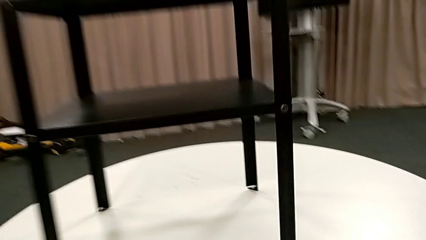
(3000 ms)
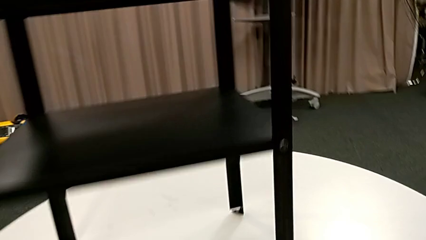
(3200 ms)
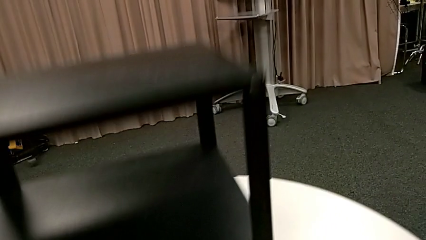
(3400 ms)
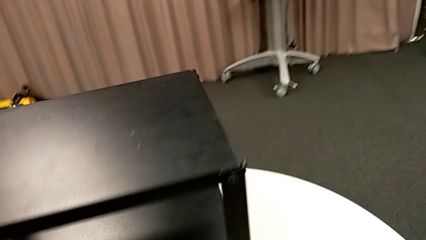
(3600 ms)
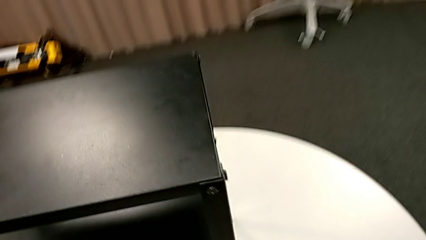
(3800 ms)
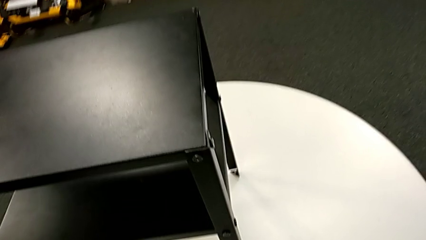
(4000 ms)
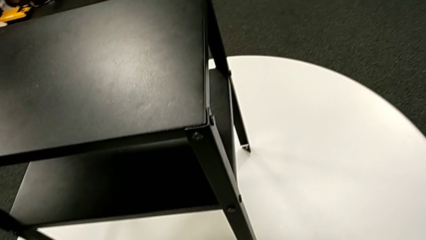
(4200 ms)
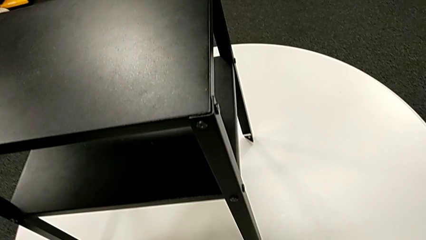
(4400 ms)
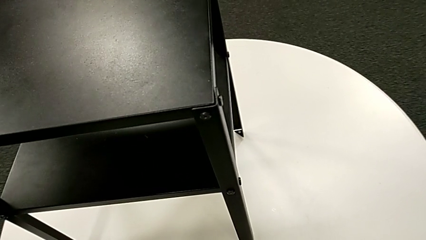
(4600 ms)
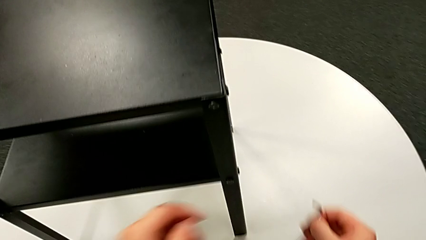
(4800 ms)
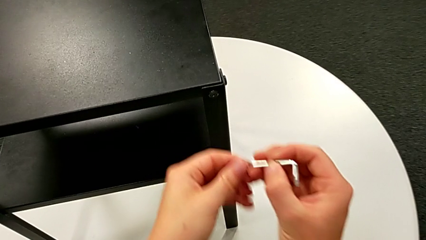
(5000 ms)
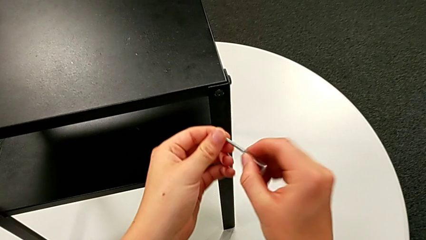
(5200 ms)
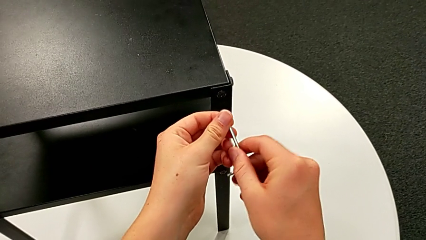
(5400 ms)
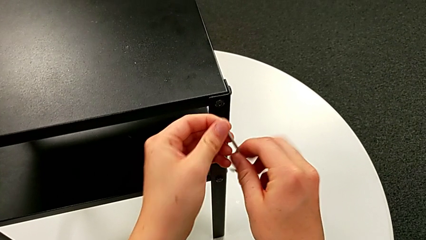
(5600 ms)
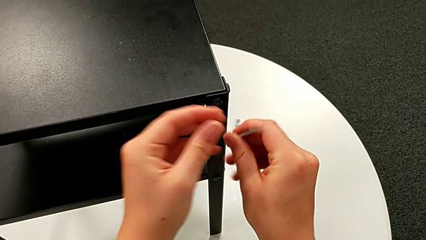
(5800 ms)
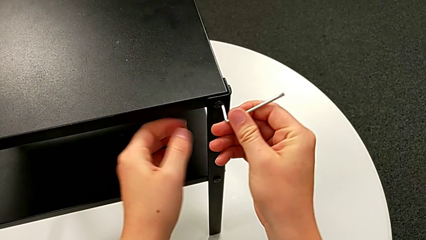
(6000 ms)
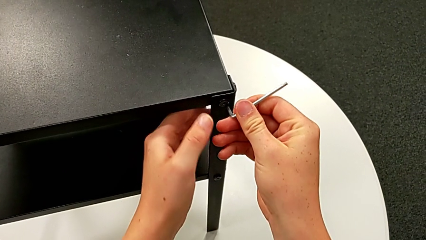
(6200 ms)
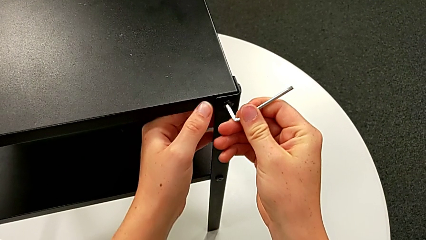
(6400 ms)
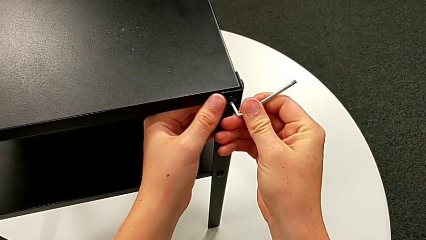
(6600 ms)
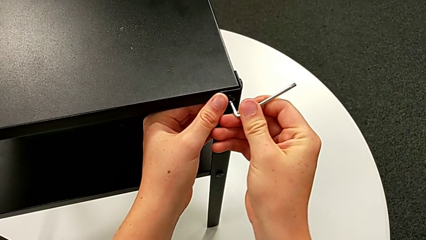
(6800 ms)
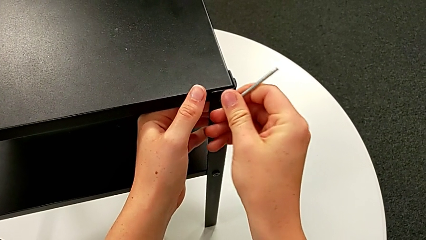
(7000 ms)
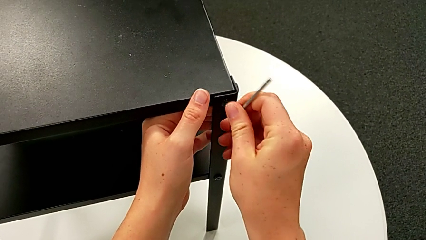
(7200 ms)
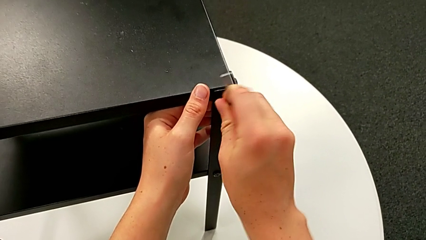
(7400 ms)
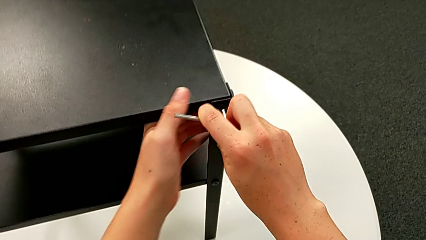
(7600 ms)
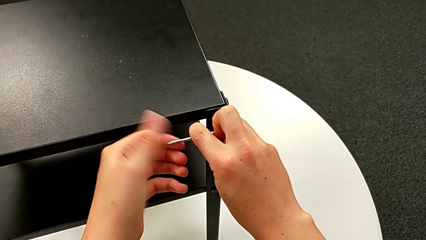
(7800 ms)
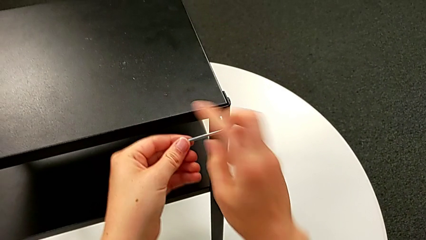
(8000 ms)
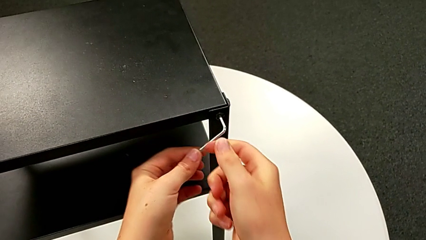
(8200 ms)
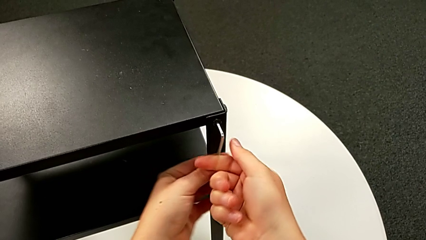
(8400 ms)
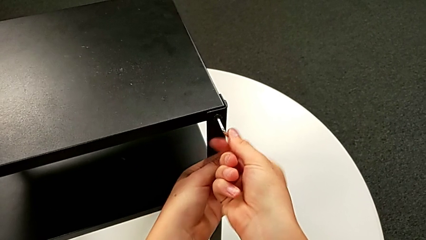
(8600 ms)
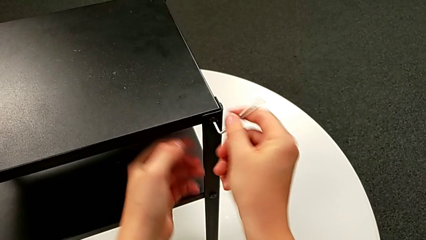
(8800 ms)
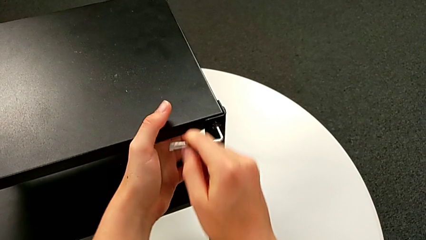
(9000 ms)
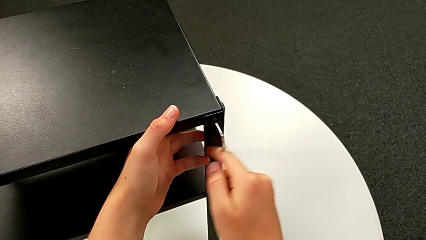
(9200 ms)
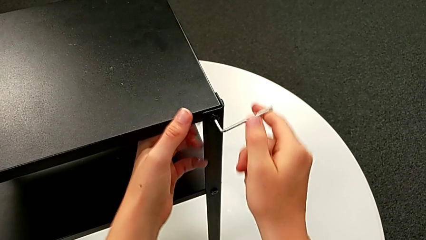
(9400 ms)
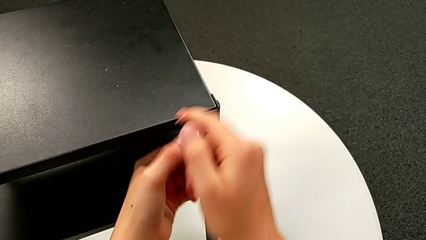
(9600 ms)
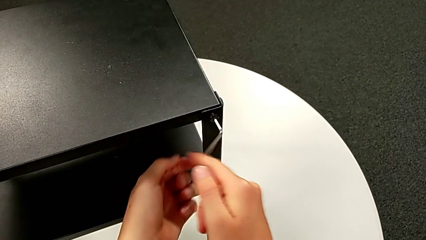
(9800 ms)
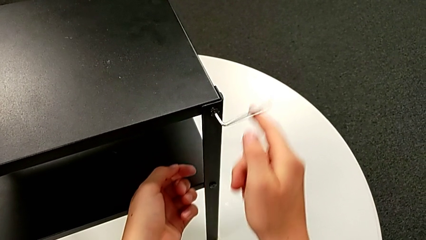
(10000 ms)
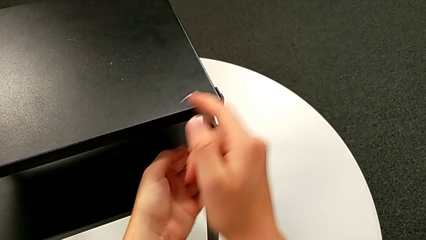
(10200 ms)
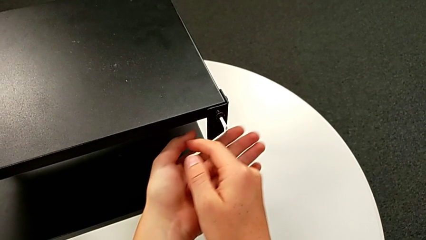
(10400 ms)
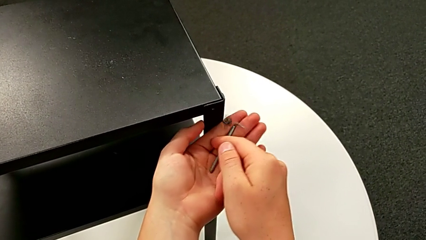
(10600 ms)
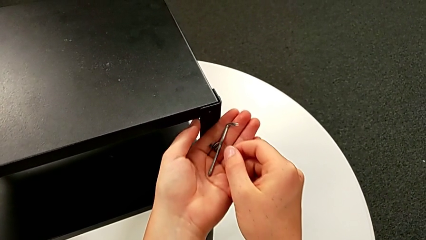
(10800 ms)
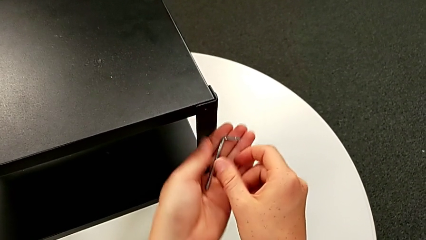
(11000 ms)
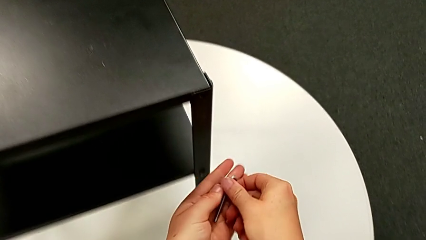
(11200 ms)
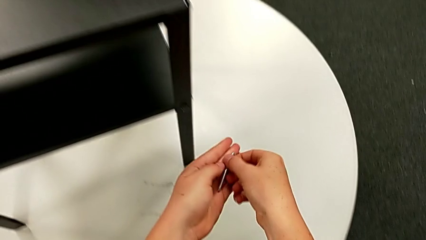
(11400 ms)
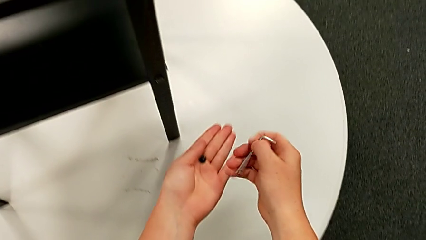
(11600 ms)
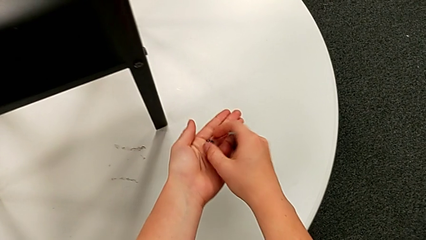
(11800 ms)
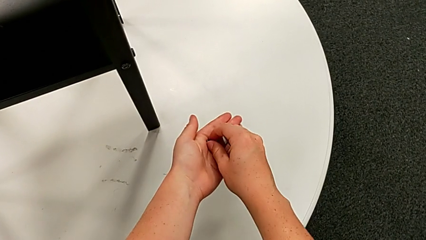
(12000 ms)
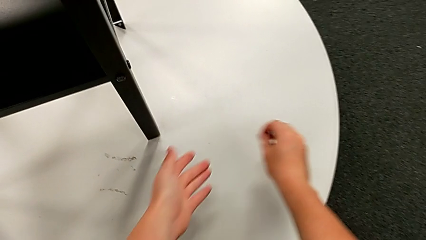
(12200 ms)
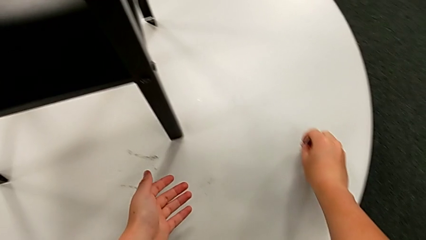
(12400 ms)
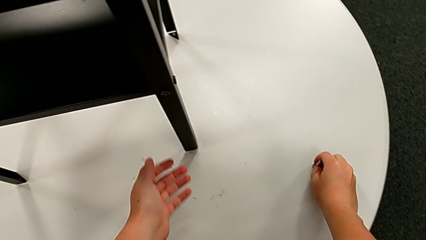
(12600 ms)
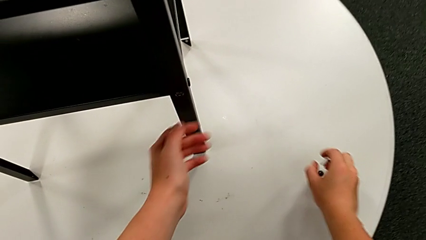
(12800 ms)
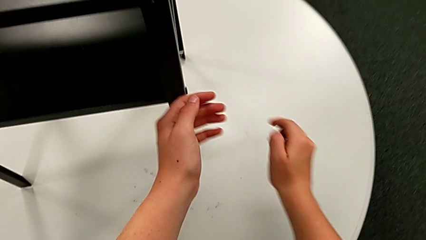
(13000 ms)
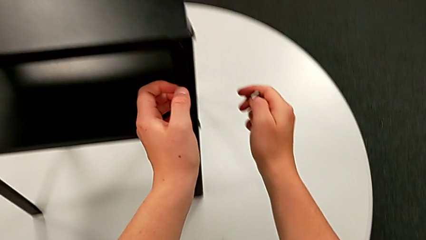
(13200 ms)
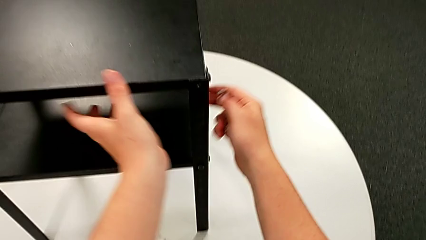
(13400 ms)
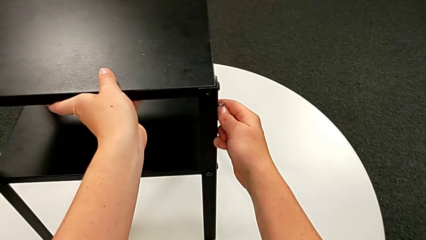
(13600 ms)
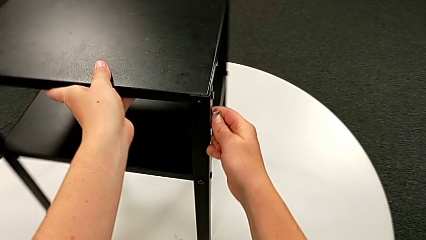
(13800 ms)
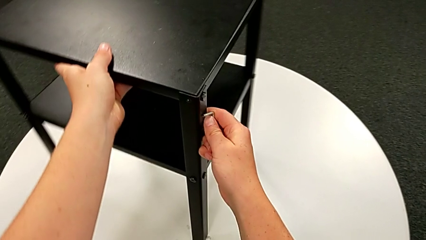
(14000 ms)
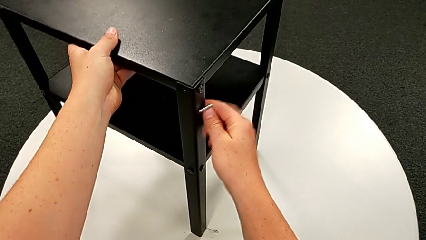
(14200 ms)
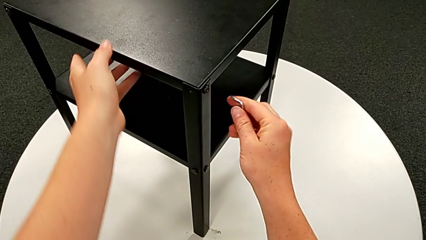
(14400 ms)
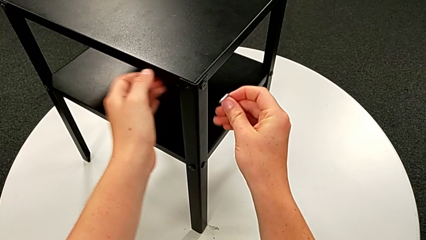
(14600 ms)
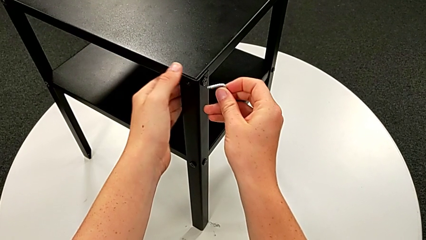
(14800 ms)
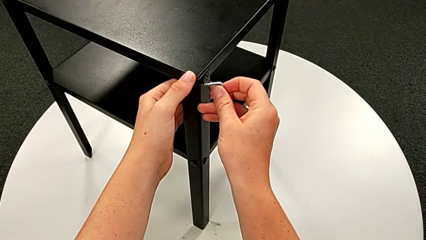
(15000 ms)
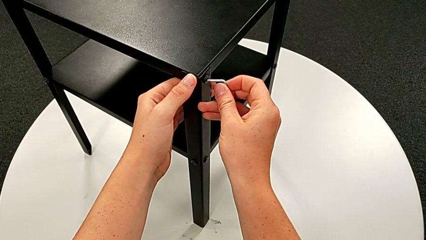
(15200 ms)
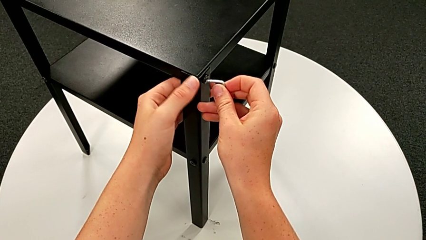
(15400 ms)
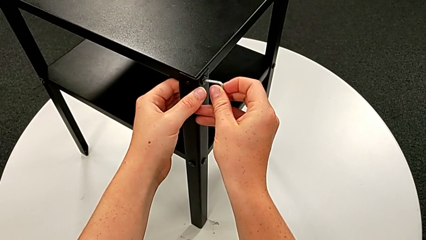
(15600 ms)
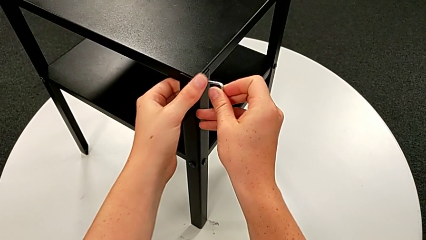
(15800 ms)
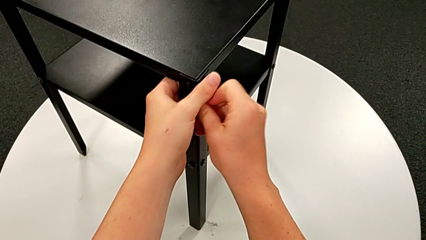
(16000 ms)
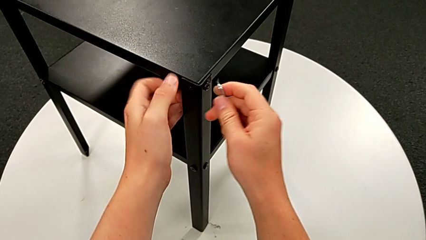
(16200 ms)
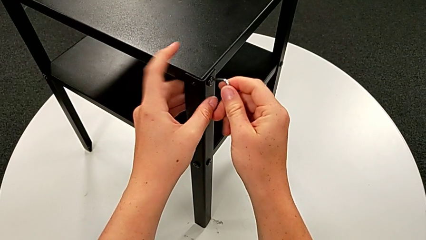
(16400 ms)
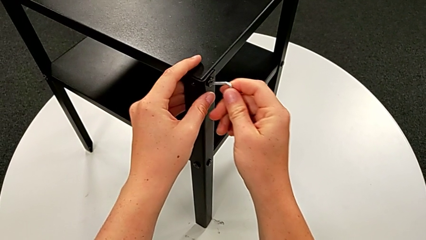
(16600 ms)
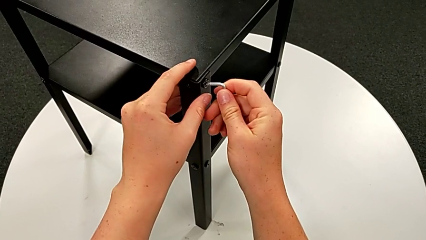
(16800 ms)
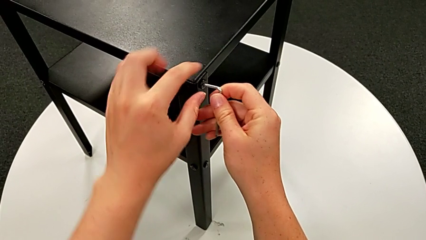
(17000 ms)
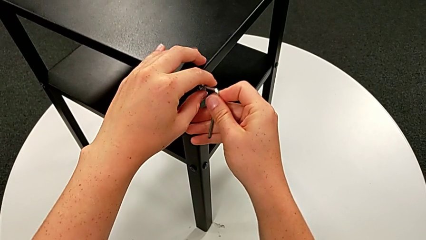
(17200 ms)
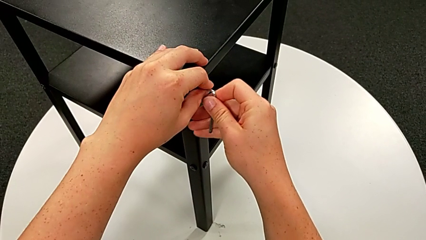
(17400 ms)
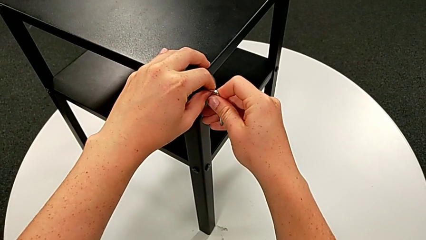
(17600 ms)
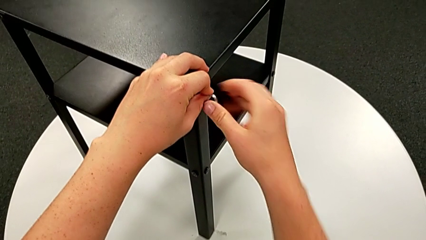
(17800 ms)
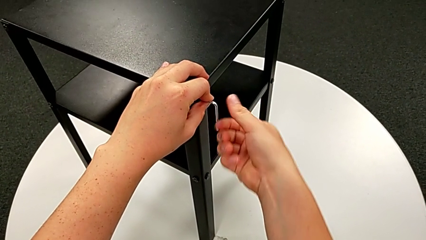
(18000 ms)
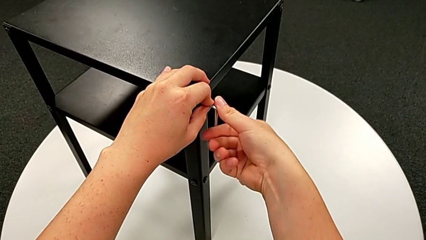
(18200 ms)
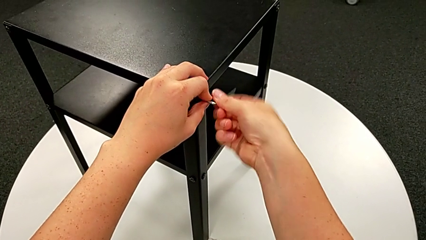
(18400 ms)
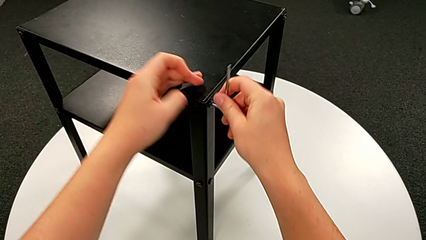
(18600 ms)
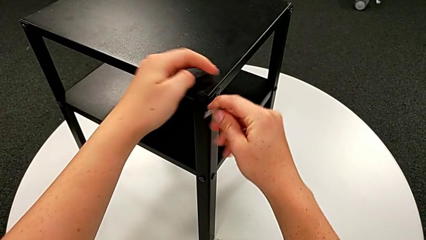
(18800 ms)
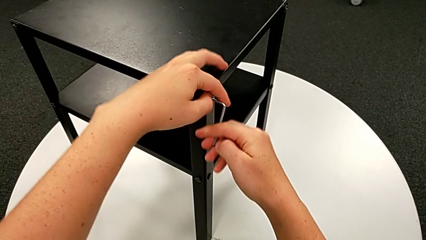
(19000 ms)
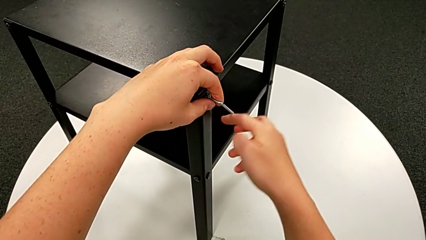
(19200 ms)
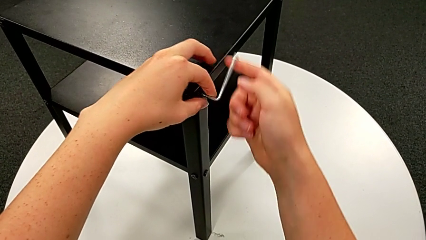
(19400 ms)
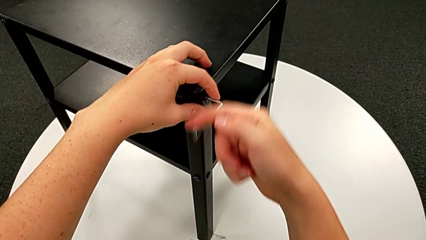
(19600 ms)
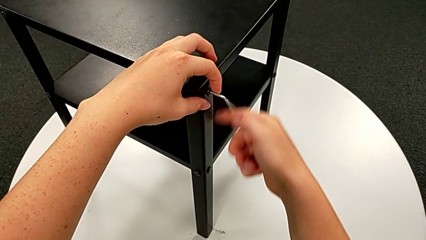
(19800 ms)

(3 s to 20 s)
The camera wearer is unscrewing the first leg from the table. They approach the nightstand, grab the Allen wrench, rotate it, insert it, unscrew the hex socket head, wrongly withdraw the Allen wrench, dropping it, and drop the hex socket head. They grab the Allen wrench, place the hex socket head, grab the nightstand, rotate it, insert the Allen wrench and begin to unscrew the hex socket head.
